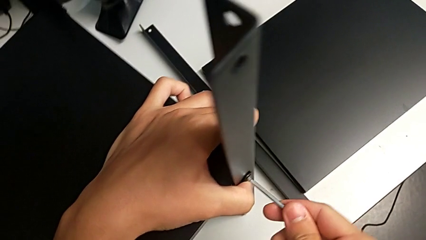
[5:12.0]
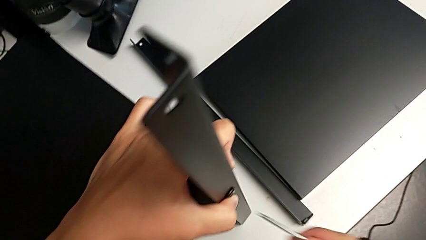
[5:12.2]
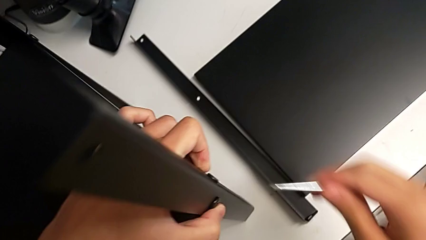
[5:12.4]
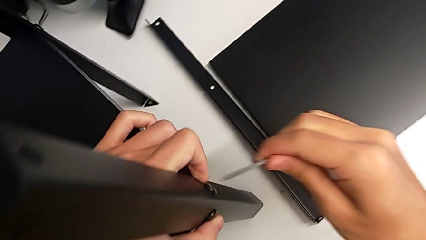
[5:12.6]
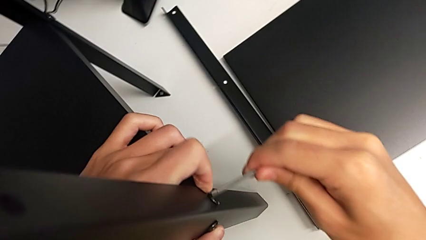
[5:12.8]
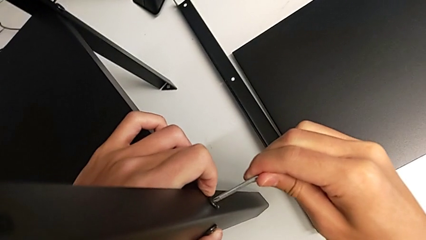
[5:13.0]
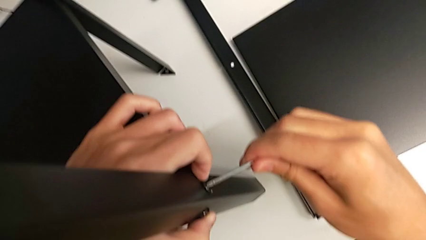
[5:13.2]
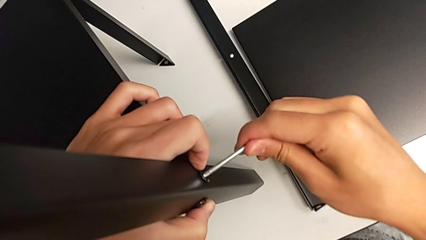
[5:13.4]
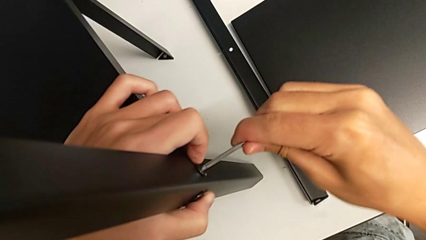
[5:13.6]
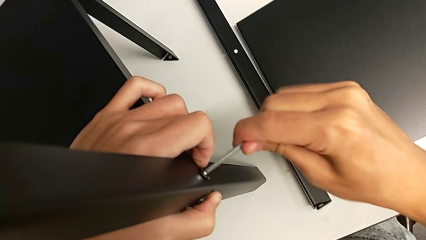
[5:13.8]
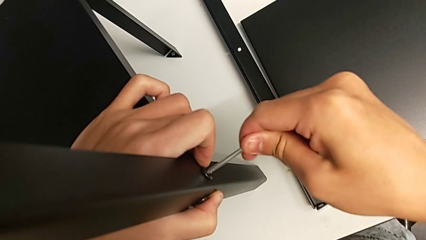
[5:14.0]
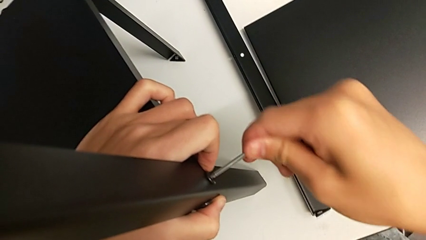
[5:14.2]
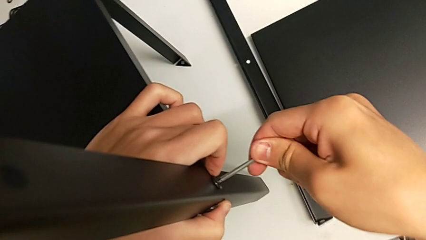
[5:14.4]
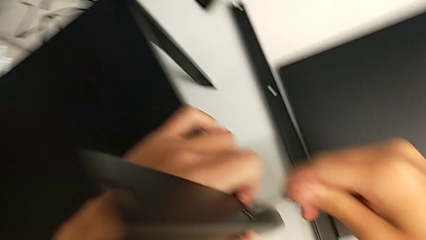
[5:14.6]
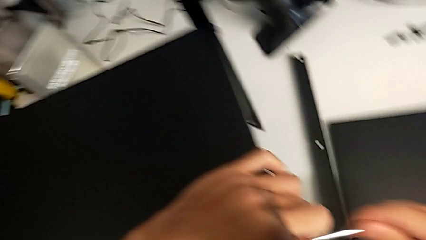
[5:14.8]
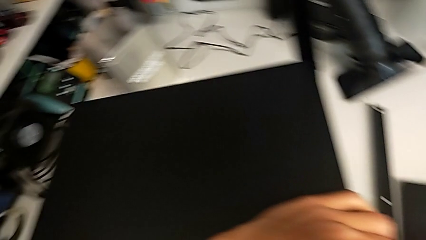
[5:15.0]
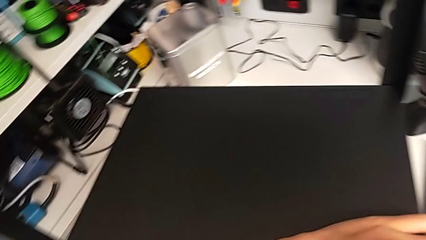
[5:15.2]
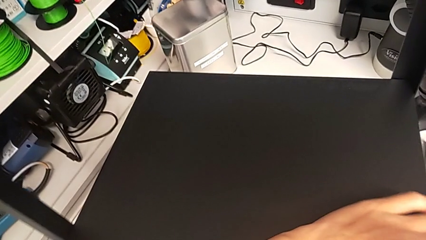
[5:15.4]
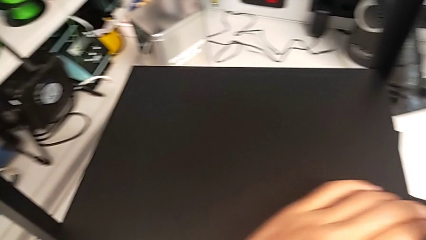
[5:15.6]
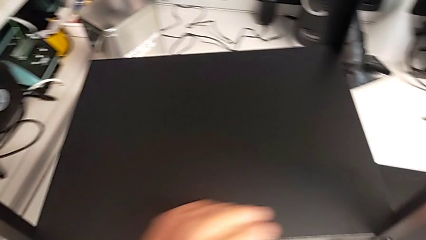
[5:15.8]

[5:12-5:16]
The camera wearer is screwing the third leg of the shelf. They withdraw the Allen wrench, insert it, screw the fifth hex socket head, withdraw the Allen wrench and place it.

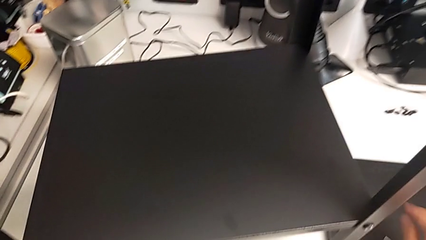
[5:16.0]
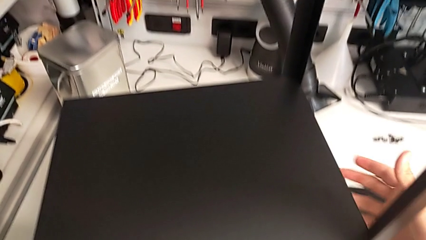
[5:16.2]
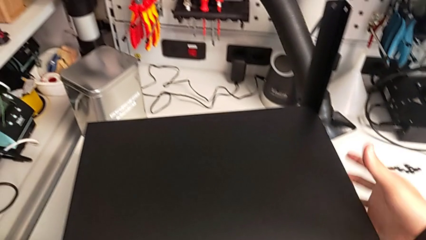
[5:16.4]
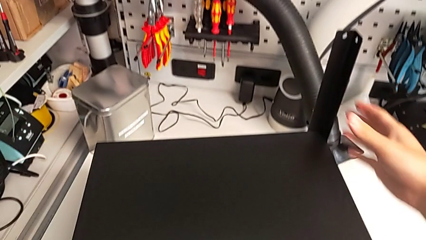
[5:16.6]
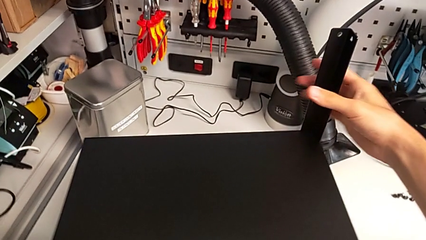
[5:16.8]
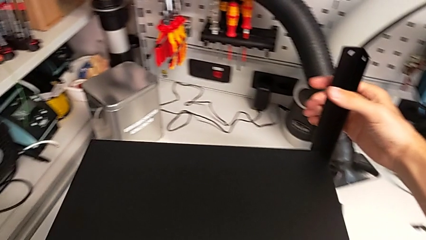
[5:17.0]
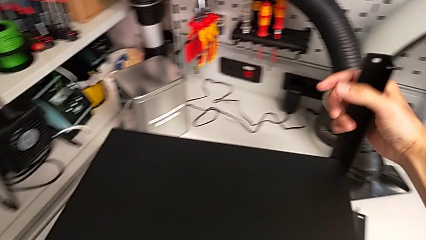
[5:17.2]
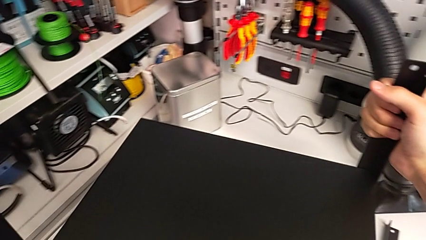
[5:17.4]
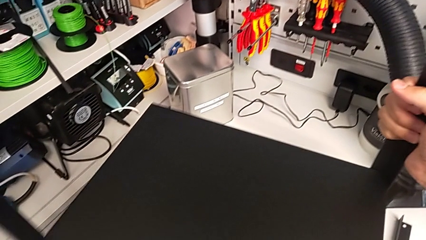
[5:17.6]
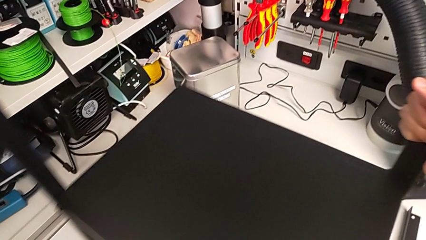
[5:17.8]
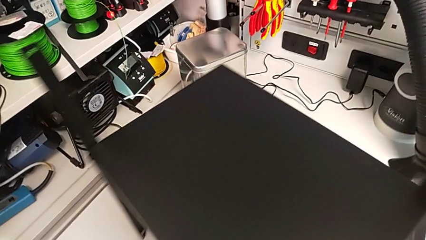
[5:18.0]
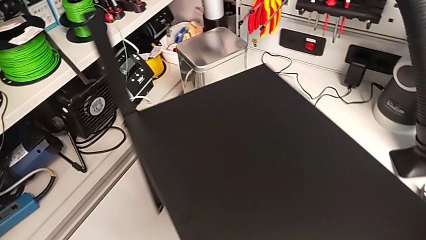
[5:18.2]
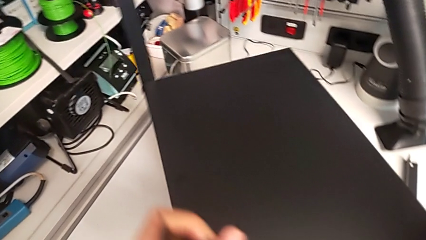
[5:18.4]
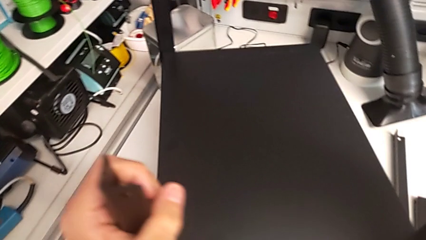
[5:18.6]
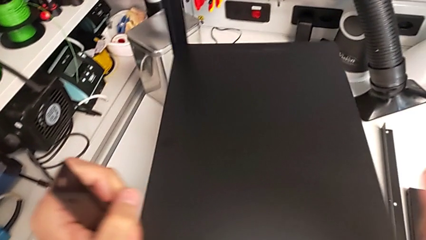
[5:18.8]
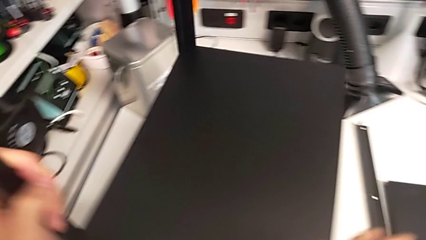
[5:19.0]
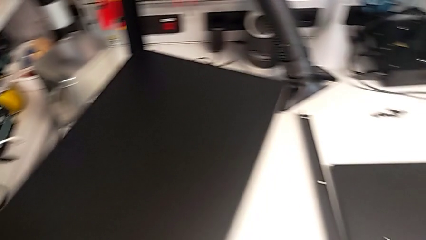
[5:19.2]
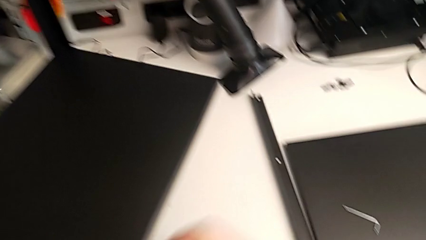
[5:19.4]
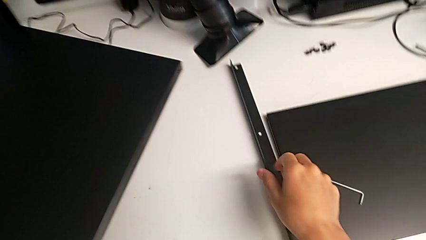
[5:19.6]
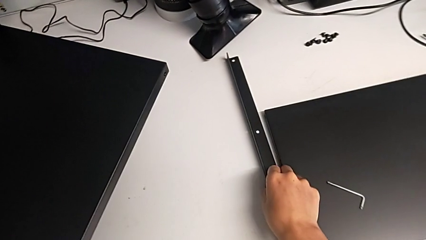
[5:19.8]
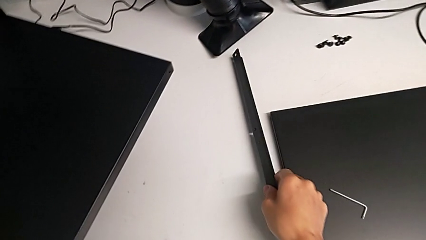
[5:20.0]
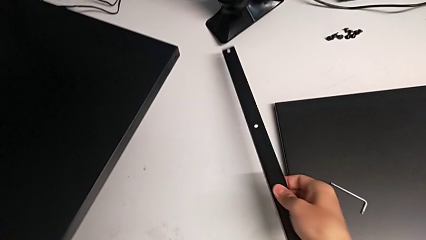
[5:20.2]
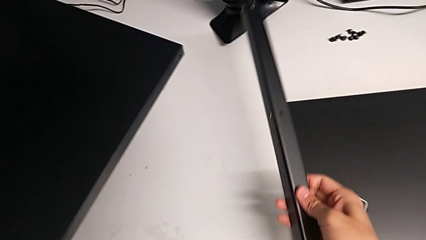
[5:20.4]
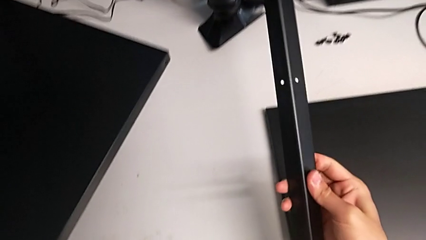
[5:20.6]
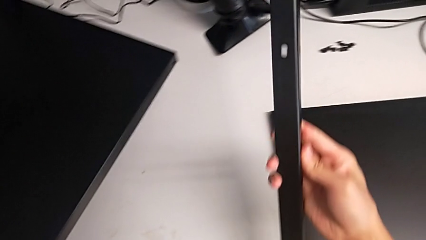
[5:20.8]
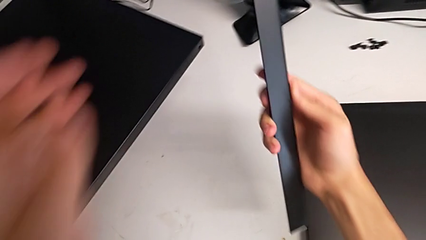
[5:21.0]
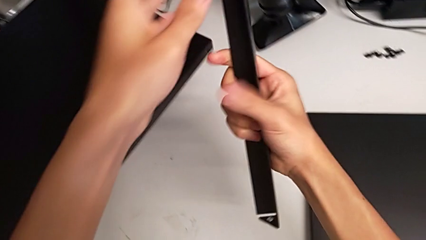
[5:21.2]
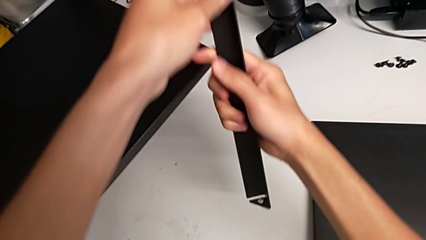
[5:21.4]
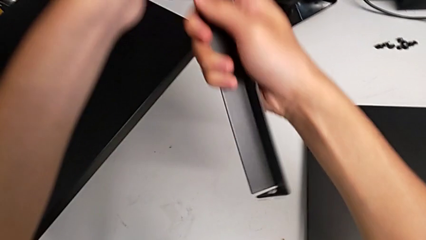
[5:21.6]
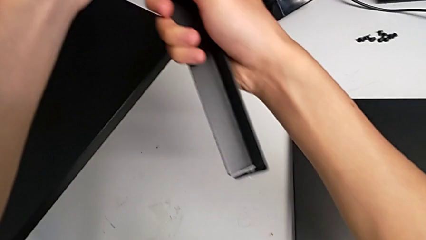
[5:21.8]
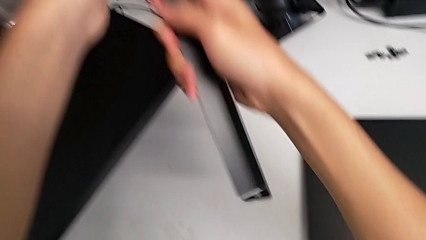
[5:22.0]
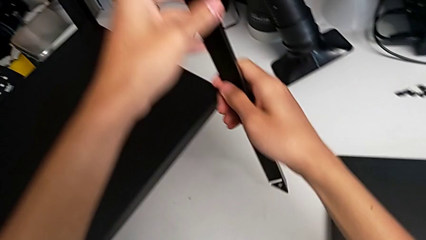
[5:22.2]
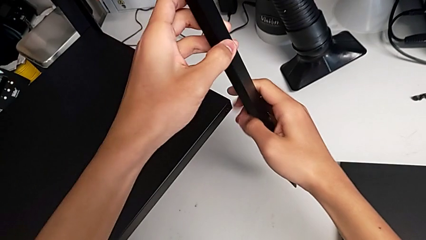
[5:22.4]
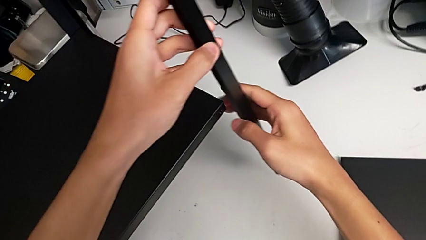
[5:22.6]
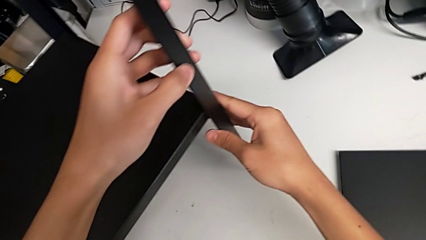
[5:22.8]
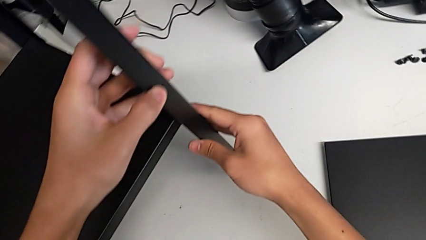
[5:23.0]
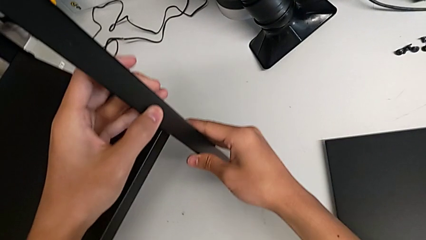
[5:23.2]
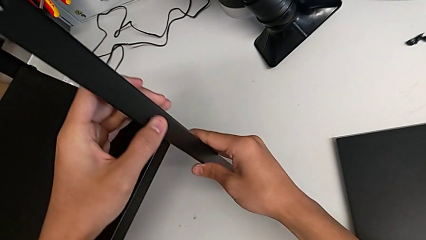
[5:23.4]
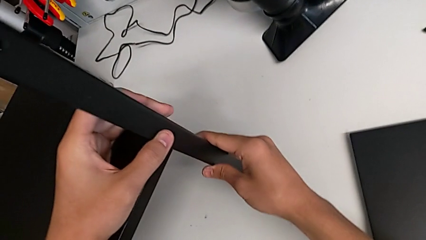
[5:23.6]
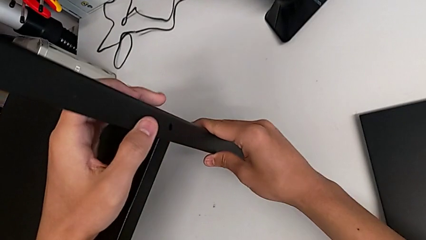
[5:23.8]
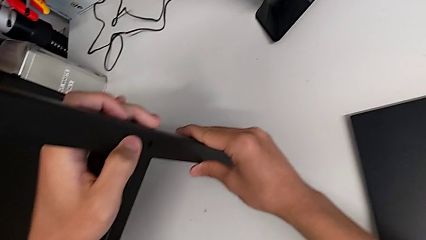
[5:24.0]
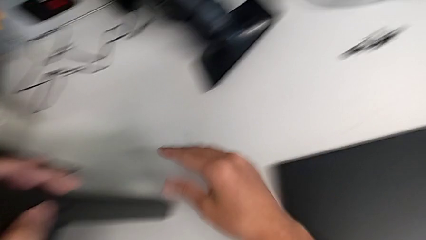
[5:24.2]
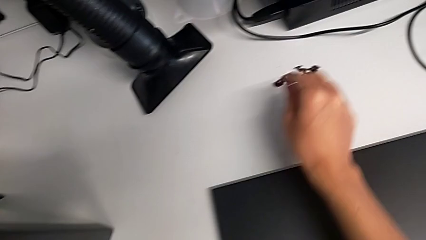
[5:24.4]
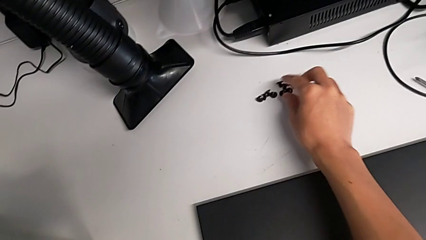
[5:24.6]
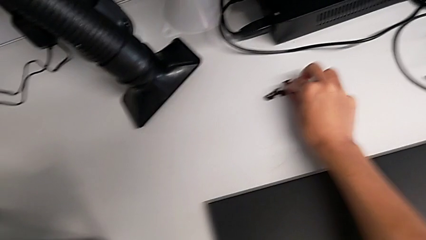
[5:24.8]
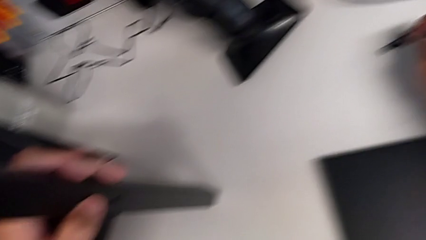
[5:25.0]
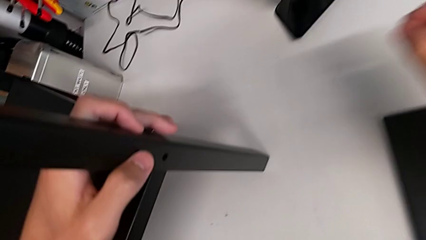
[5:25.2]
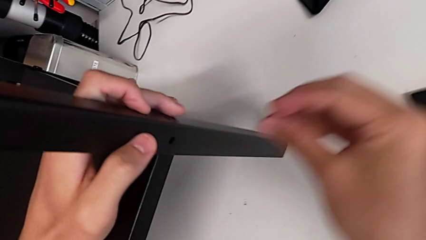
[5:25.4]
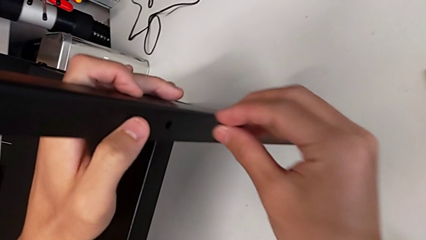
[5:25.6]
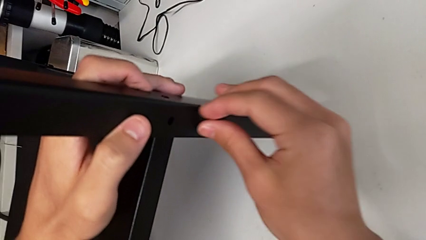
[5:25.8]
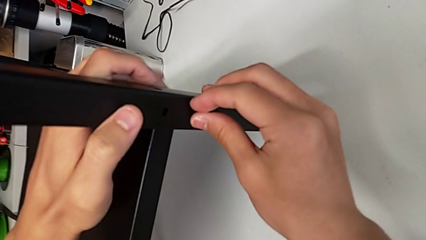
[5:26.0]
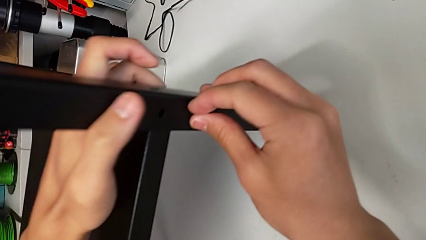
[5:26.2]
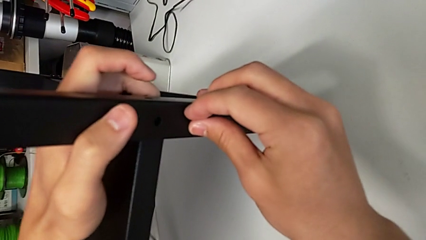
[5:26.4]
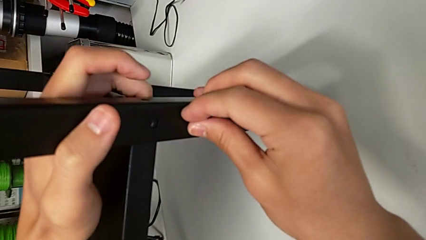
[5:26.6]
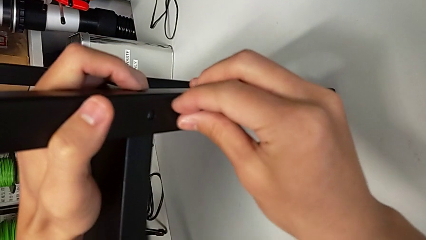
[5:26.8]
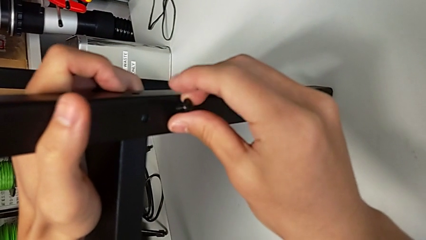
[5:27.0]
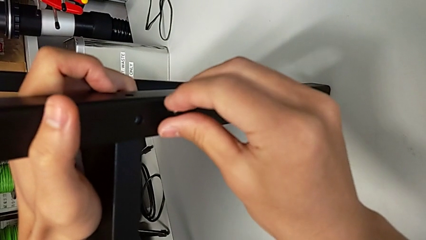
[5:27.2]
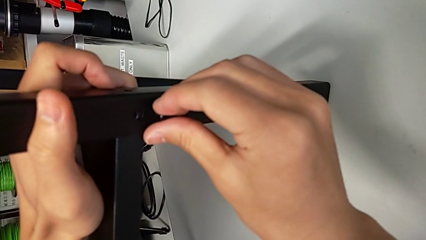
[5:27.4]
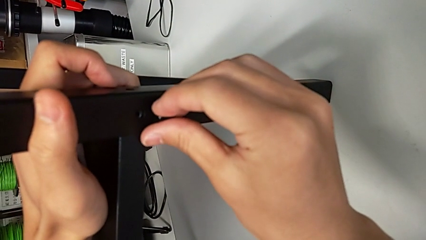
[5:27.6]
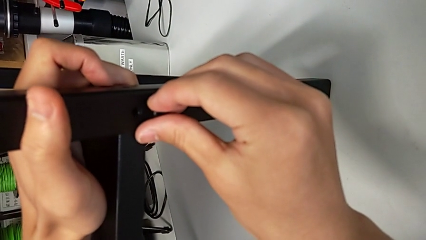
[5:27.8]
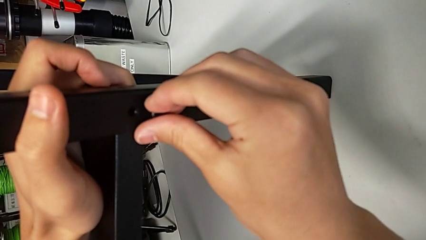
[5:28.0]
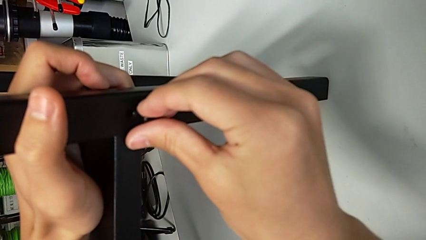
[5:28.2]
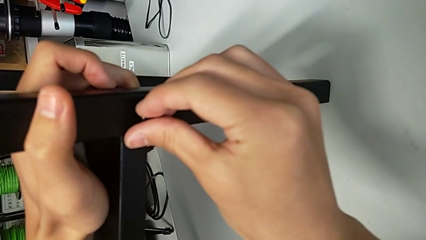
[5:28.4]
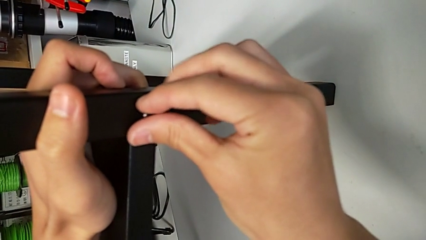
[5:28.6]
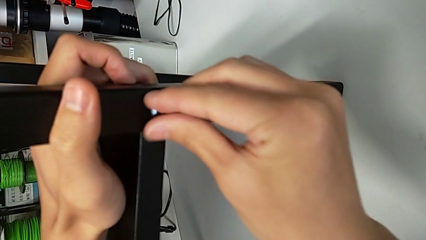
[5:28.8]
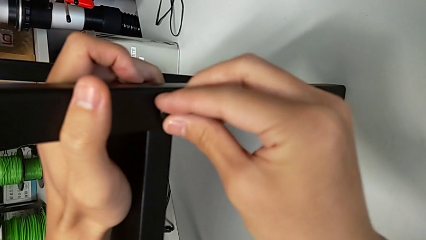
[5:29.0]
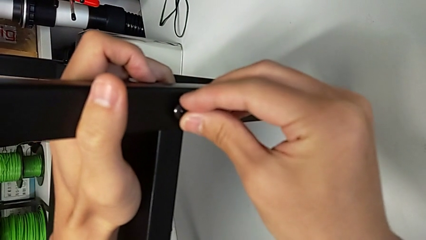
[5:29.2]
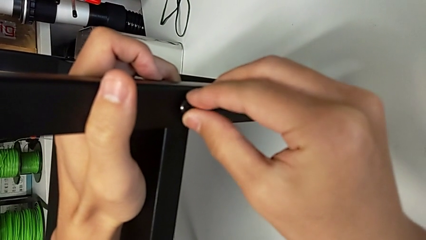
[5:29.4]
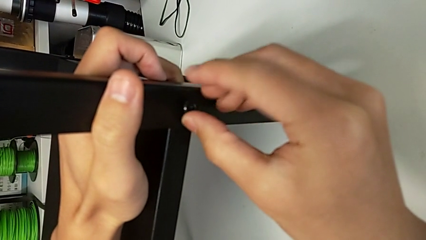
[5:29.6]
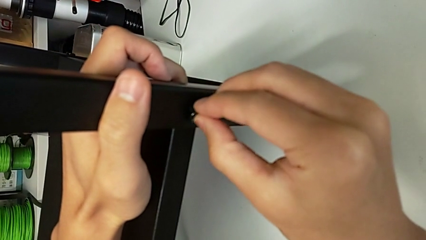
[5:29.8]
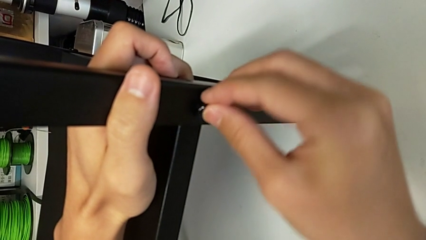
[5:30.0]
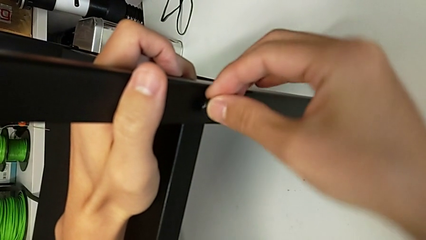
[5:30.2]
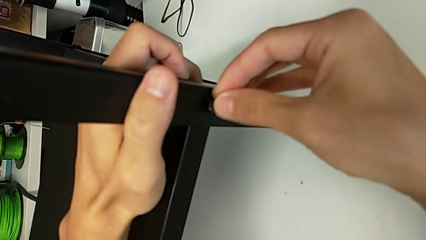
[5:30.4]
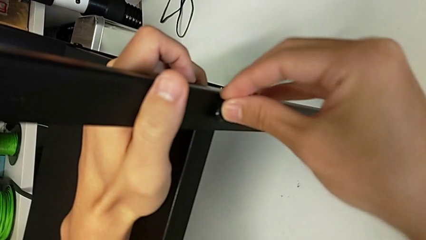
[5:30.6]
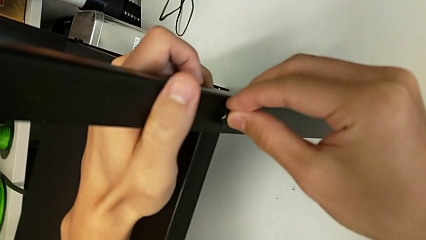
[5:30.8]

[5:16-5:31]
The camera wearer is screwing the fourth leg onto the shelf. They rotate the nightstand, lift the leg, align it, grab the hex socket head, align the leg and begin to insert the hex socket head.
